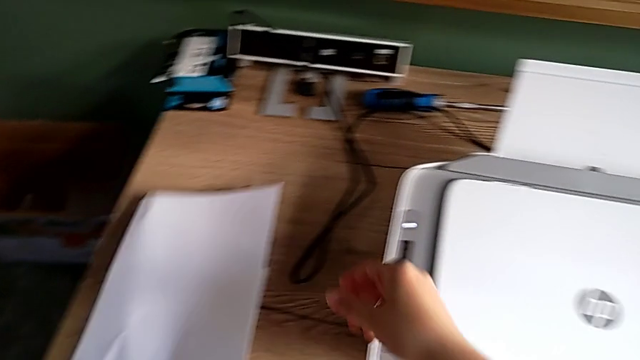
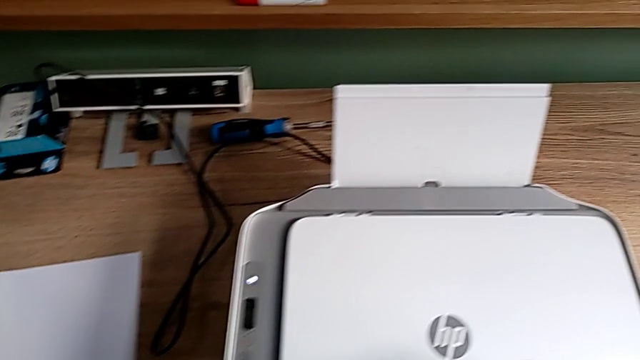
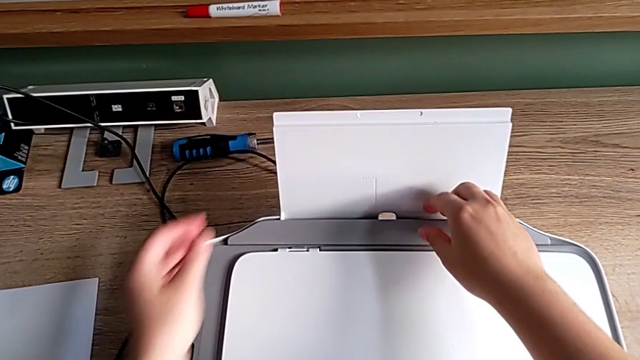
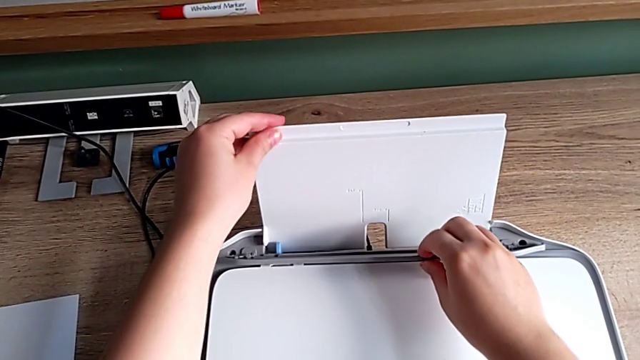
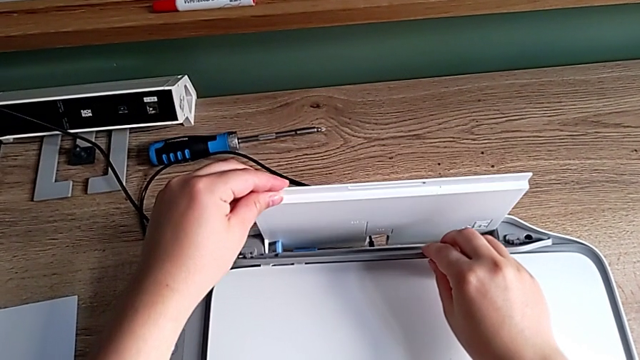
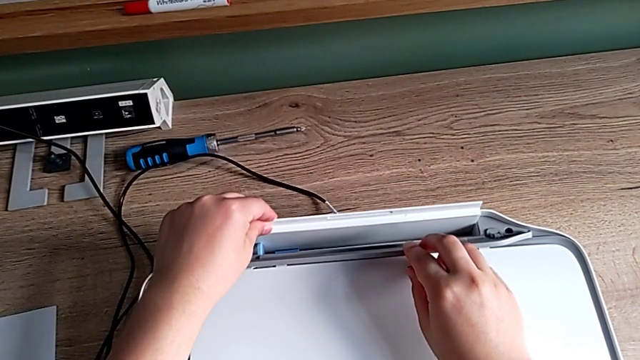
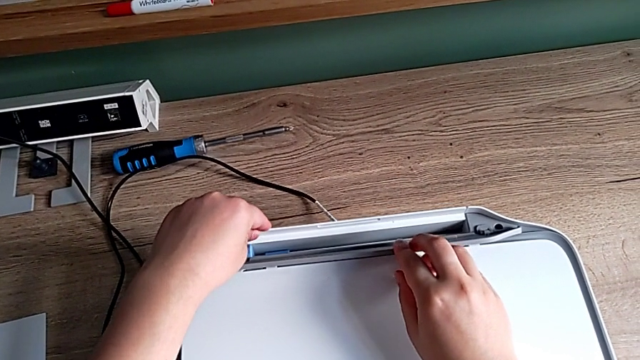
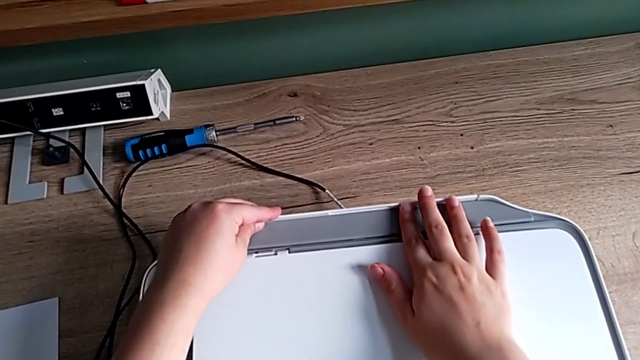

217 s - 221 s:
The camera wearer is closing the printer's trays. They grab the paper tray and close it.
